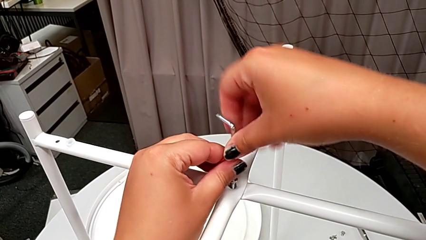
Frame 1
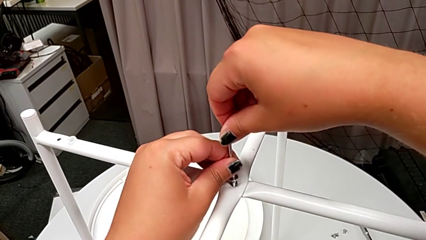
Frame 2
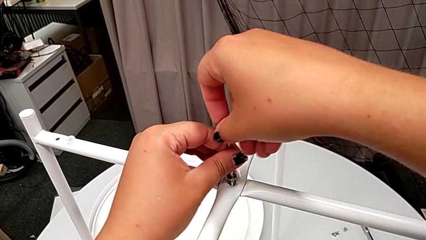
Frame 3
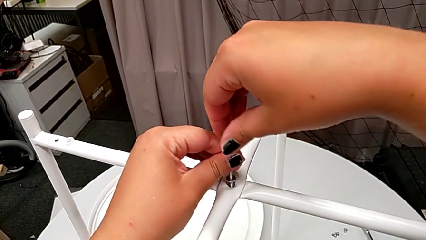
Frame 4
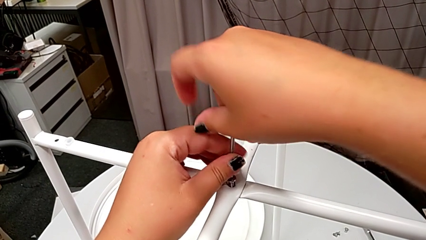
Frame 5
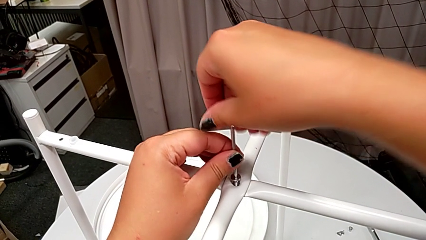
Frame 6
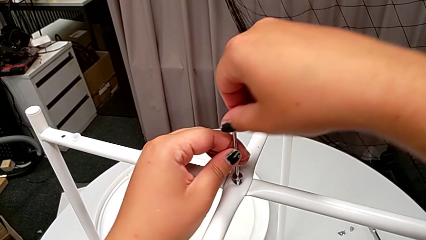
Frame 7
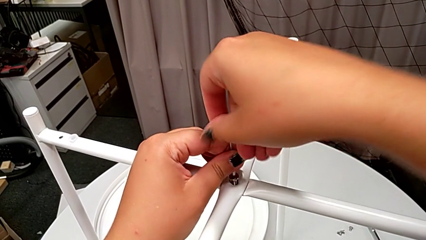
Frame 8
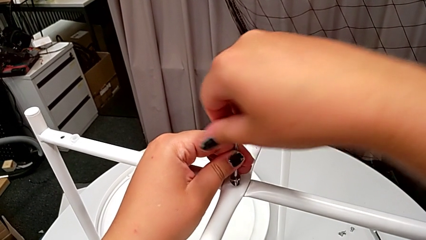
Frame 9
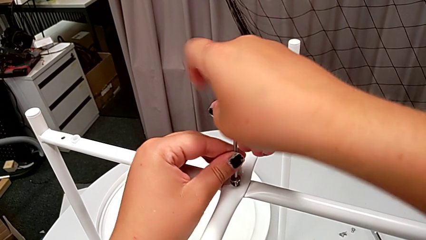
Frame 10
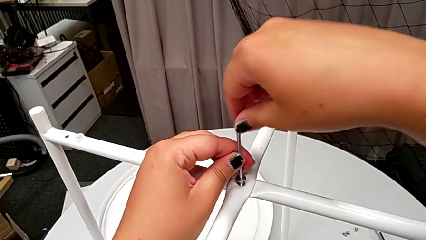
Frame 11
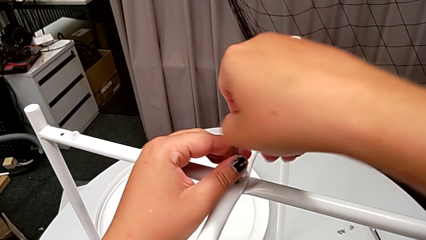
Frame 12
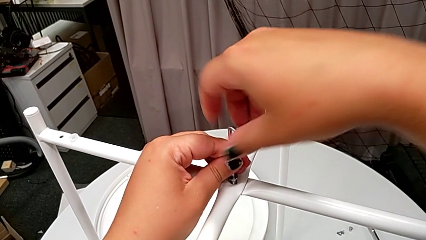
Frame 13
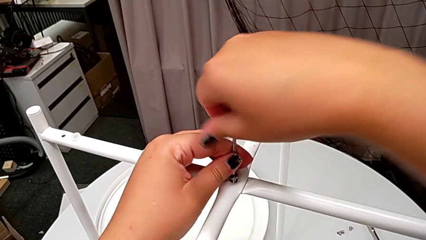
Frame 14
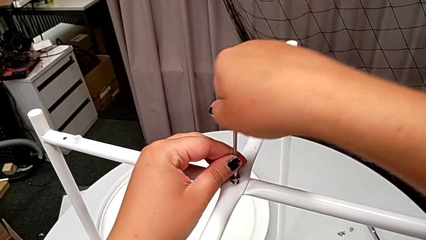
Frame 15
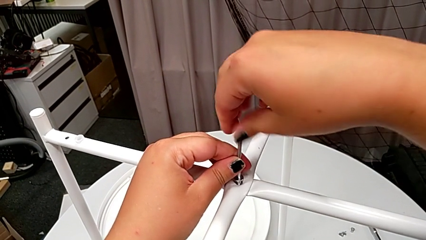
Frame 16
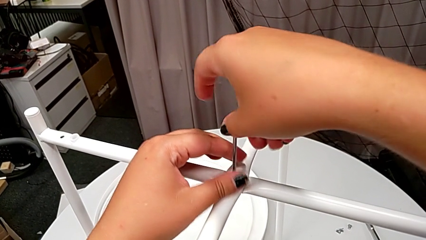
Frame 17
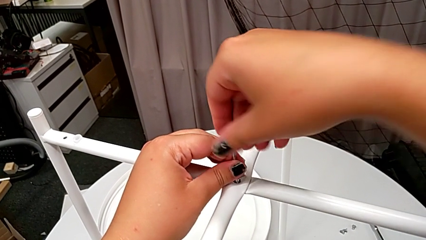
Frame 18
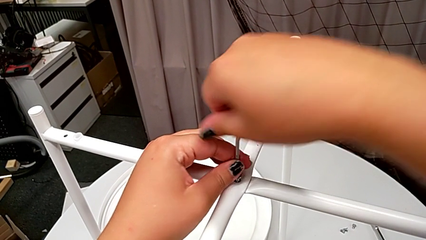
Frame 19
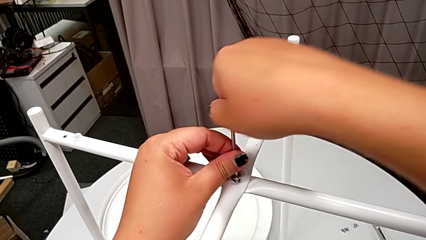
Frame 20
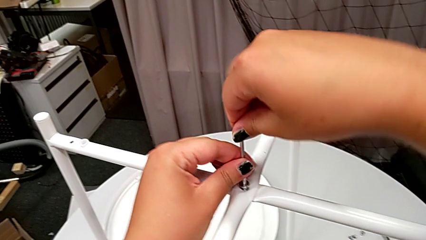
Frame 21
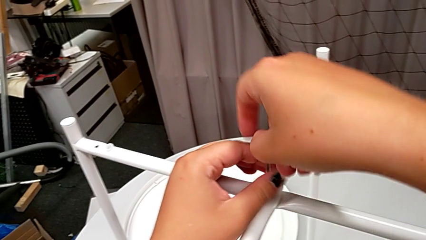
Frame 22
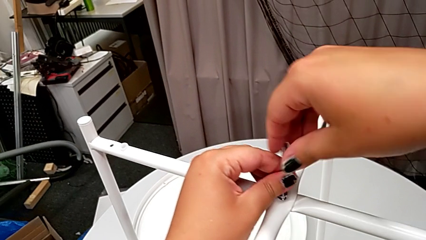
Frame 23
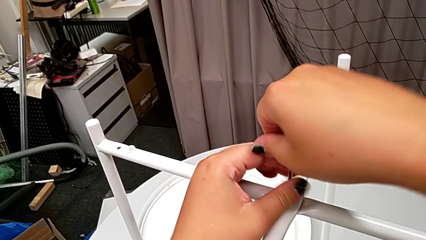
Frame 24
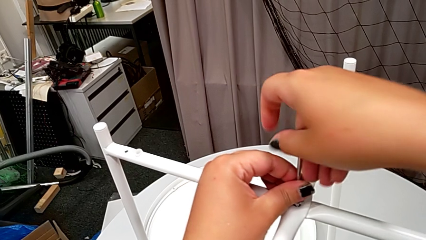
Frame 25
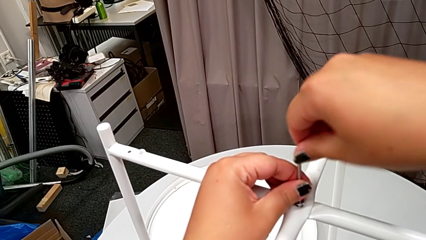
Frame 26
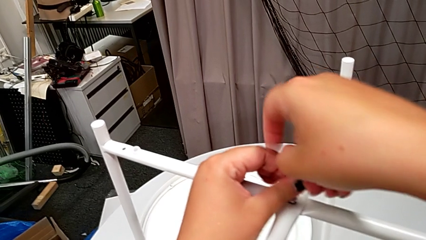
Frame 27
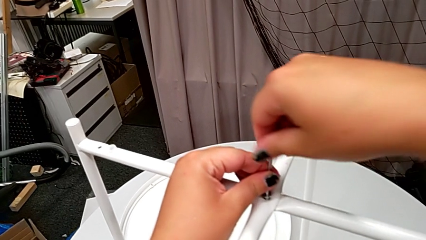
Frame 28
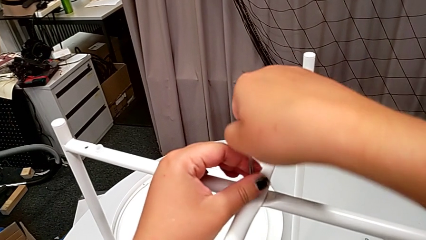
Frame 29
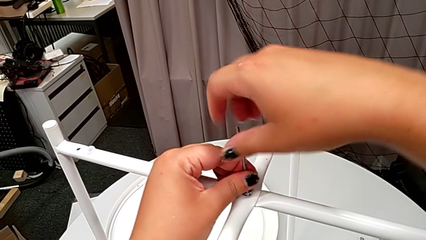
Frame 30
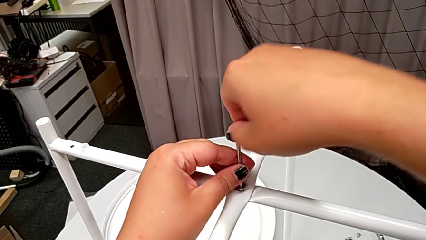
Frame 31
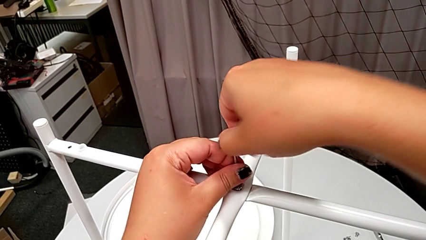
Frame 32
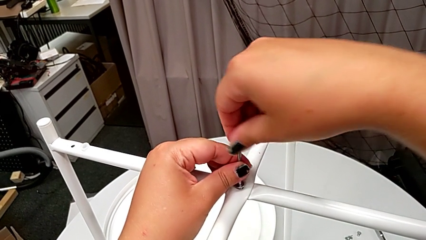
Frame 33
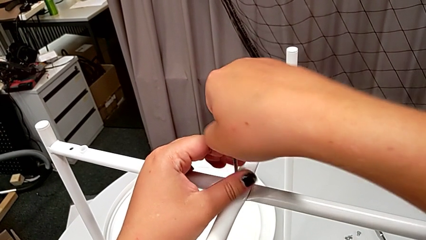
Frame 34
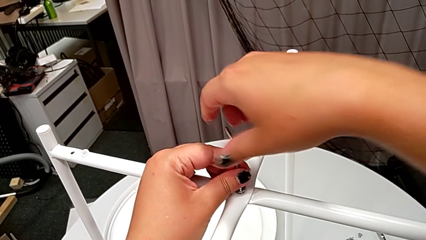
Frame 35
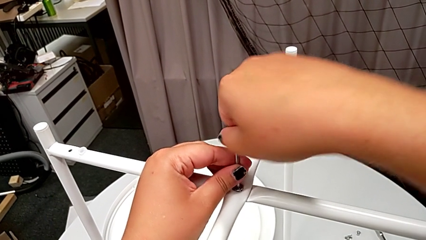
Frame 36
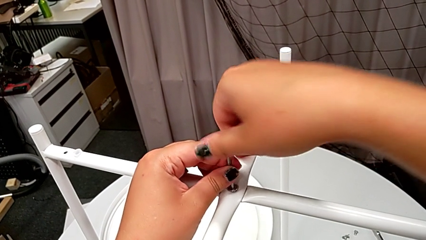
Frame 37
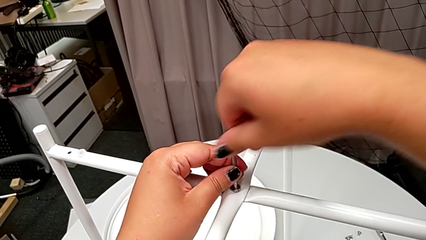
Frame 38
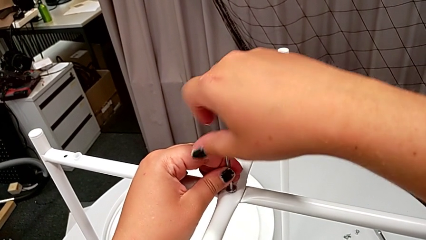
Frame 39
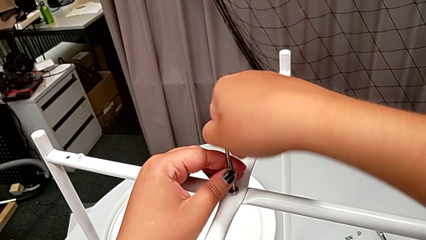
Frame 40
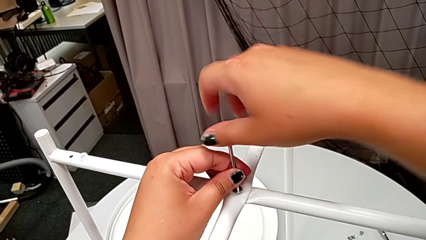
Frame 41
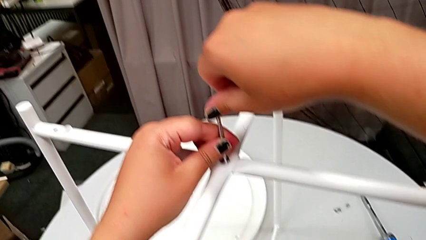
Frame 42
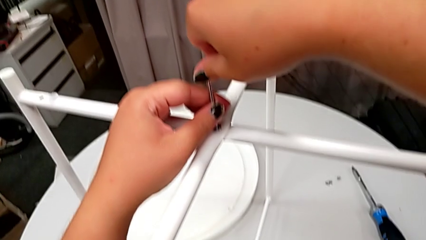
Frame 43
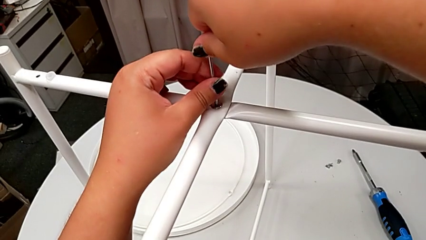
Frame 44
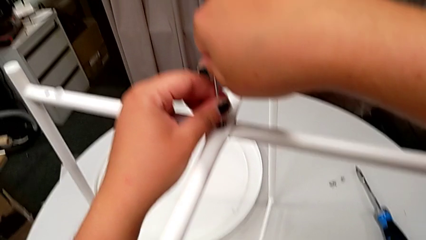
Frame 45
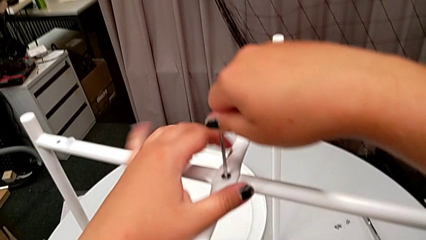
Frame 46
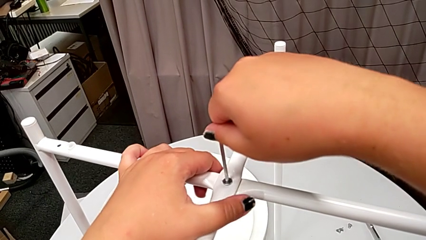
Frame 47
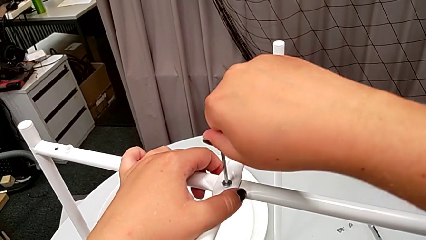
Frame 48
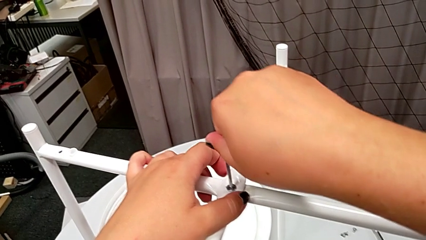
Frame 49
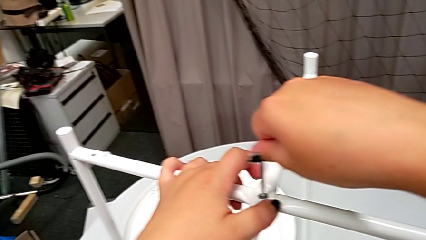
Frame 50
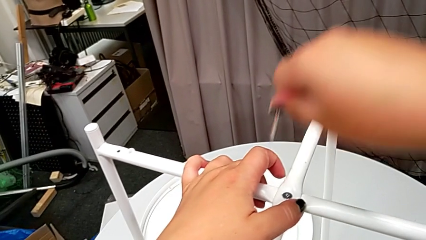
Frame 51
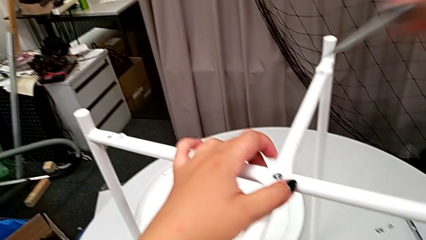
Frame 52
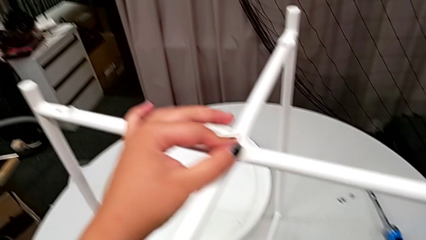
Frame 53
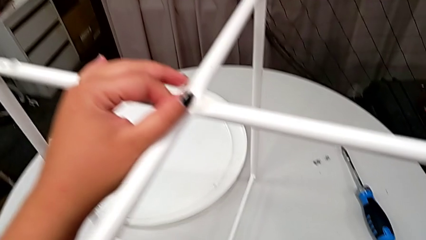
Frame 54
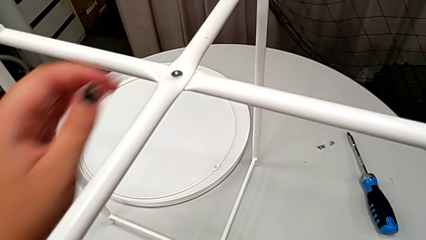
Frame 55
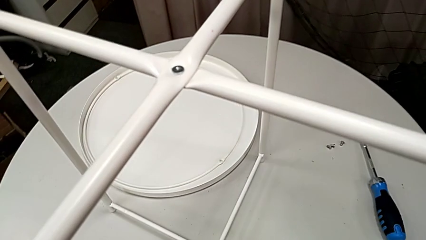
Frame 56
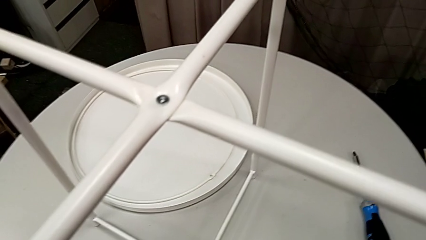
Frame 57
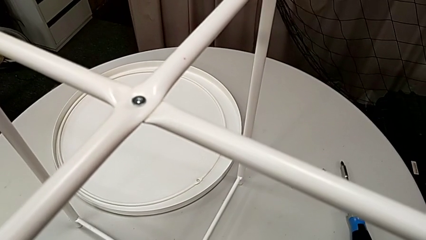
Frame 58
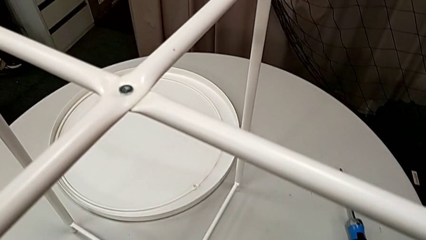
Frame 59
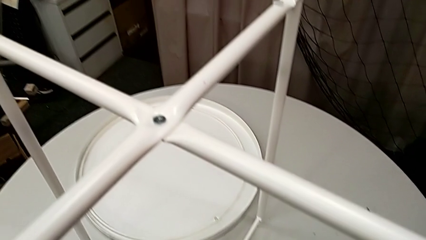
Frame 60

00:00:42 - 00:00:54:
The camera wearer is assembling the legs' top. They screw the hex socket head, withdraw the Allen wrench and place it.

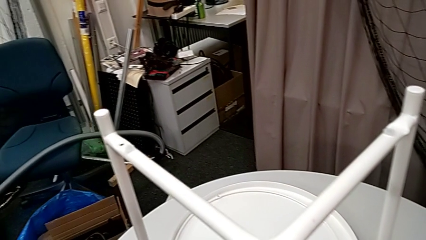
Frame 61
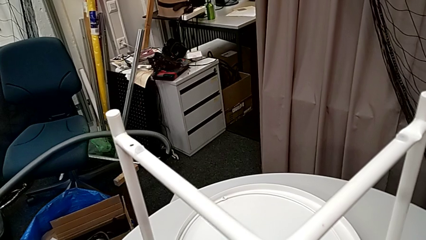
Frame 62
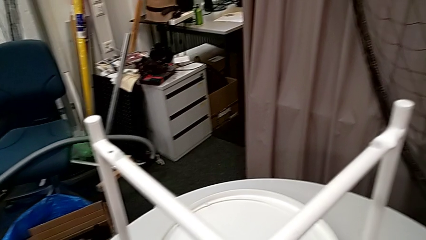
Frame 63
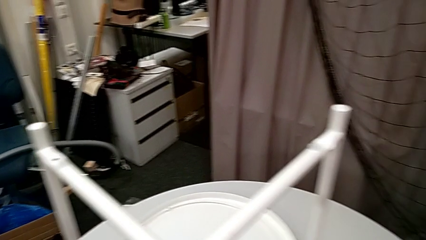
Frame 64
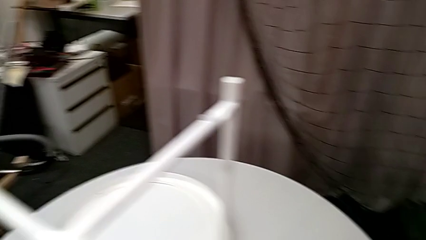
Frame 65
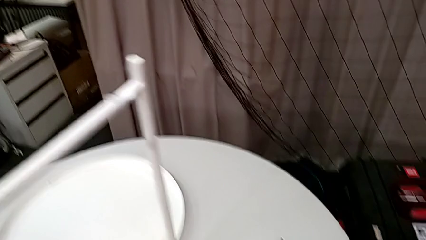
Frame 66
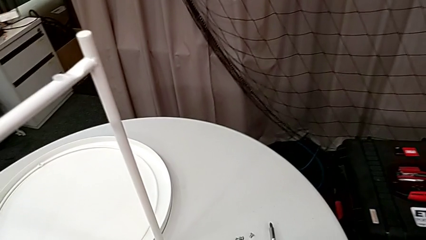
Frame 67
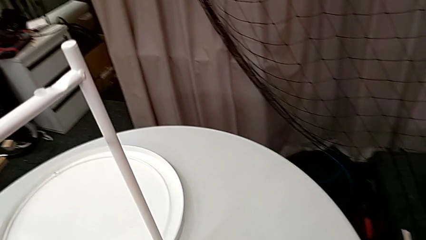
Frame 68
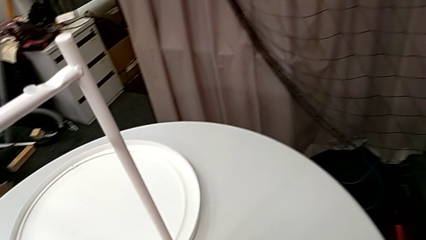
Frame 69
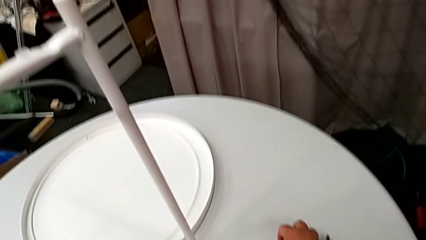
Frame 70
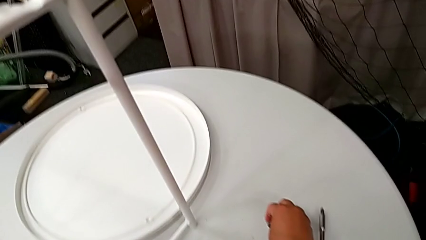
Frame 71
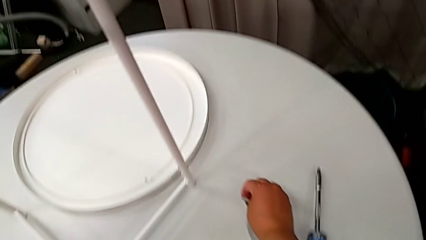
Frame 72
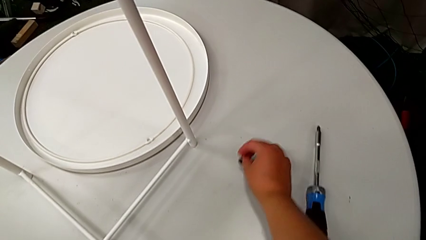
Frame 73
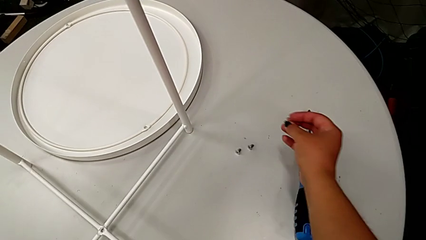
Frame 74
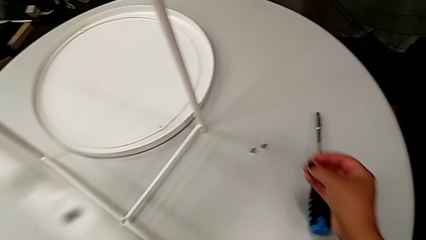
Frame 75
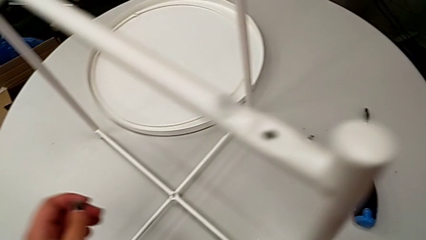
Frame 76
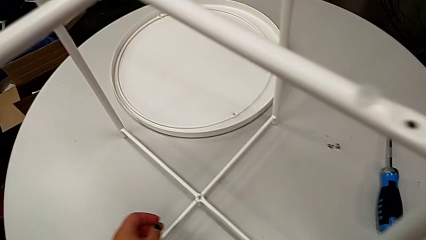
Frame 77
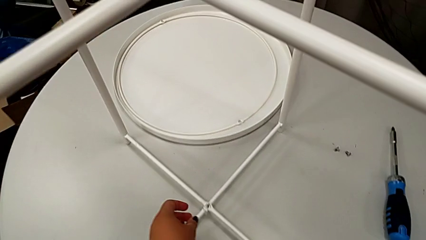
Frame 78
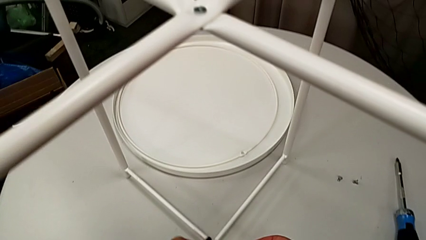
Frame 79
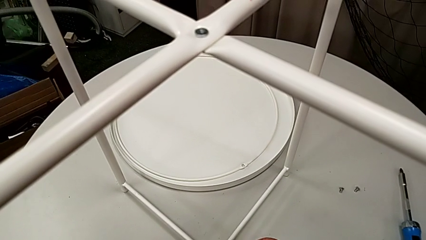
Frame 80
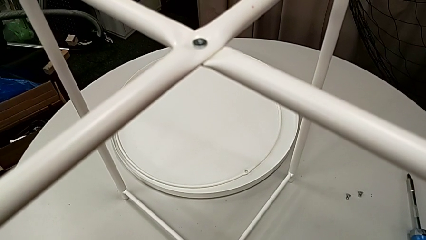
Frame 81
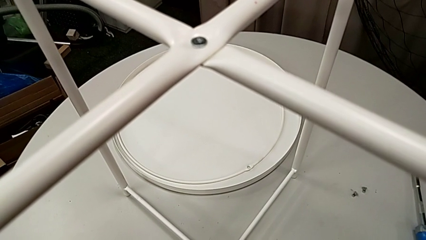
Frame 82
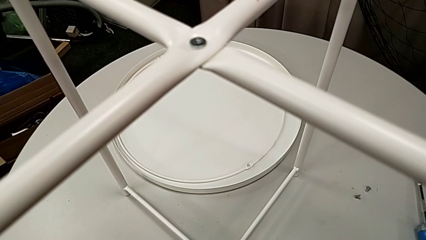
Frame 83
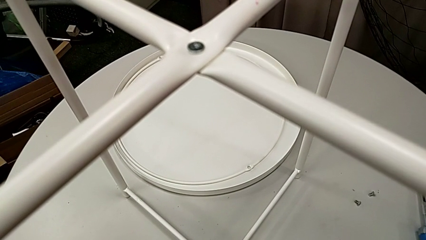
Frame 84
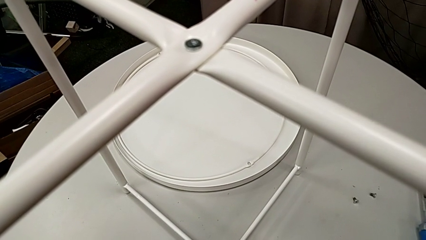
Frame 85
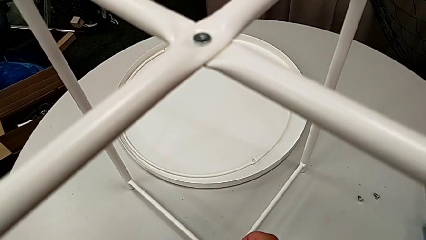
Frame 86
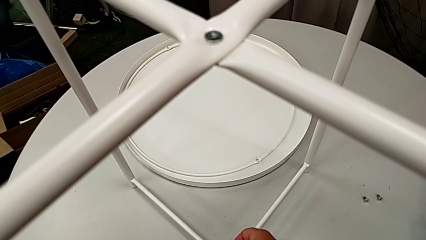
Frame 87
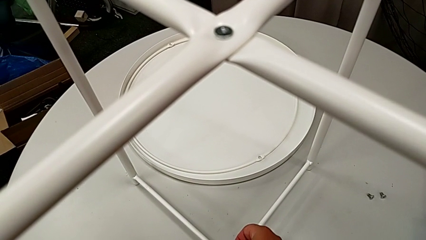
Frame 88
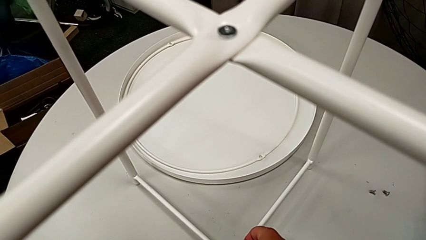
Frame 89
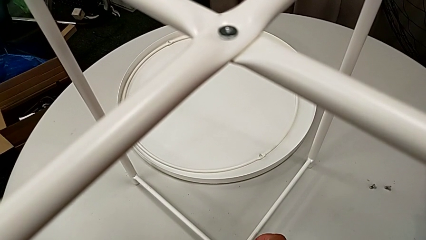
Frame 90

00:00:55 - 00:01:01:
The camera wearer is assembling the legs' bottoms. They grab the hex socket head, lift it and insert it.
